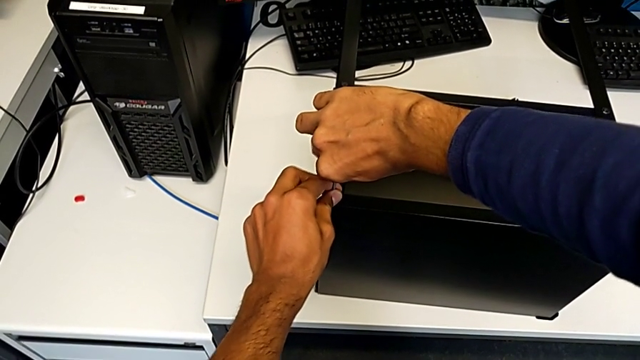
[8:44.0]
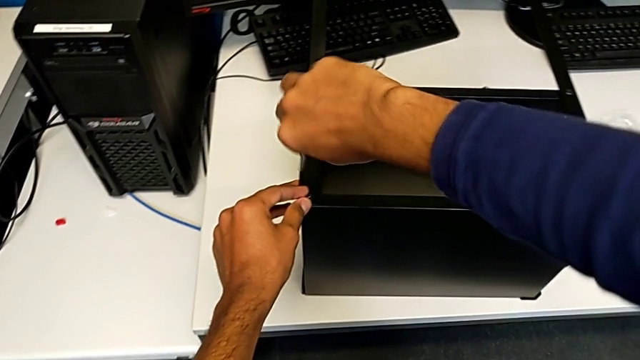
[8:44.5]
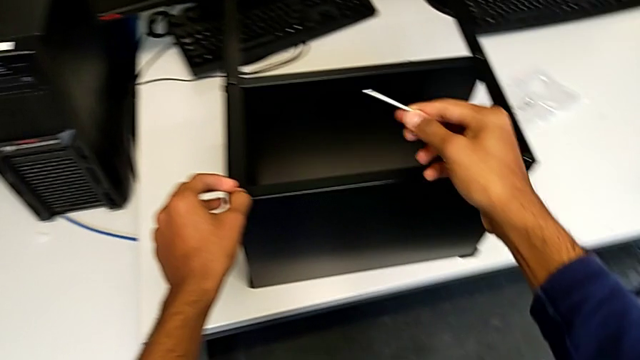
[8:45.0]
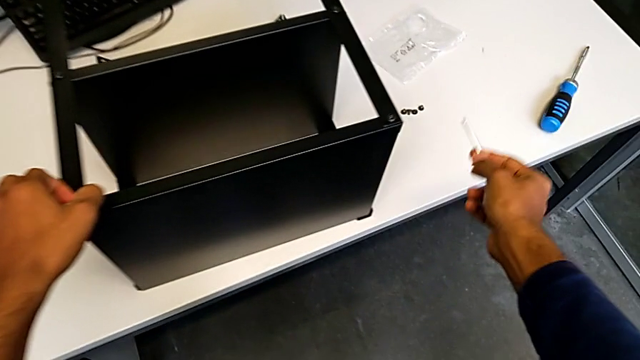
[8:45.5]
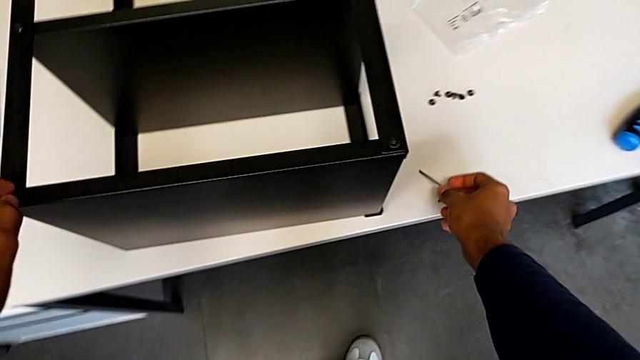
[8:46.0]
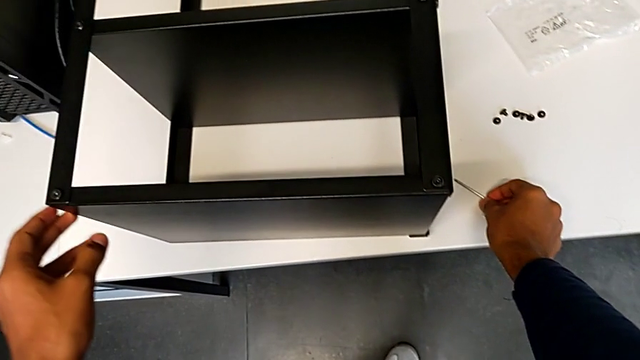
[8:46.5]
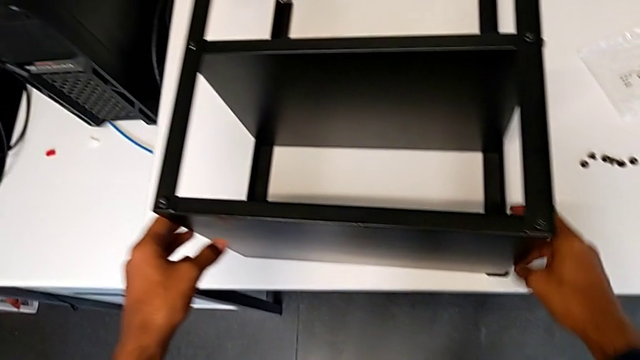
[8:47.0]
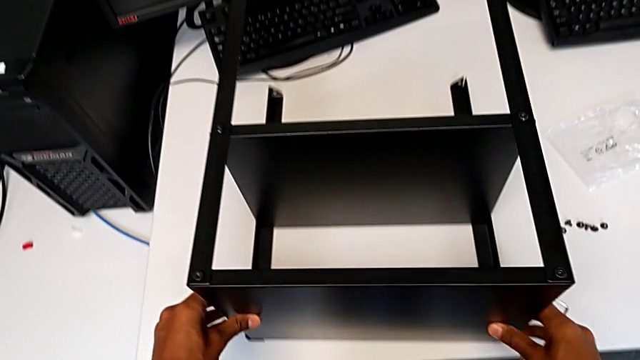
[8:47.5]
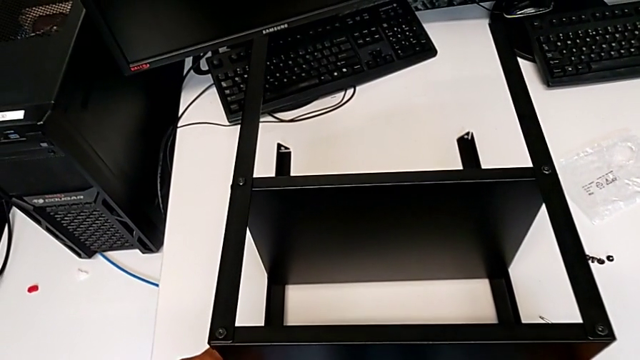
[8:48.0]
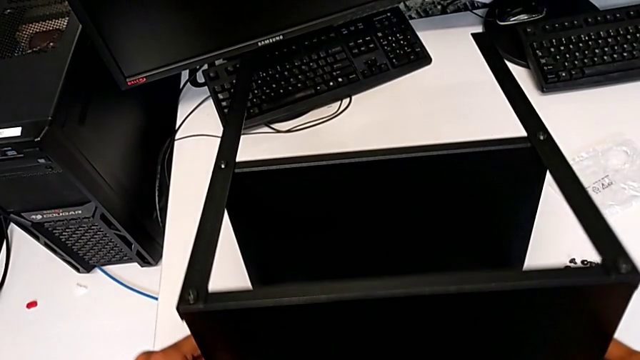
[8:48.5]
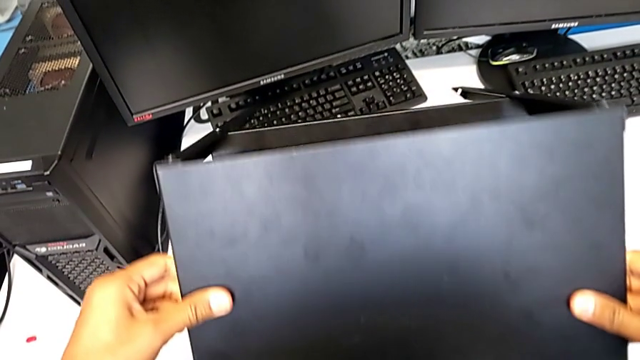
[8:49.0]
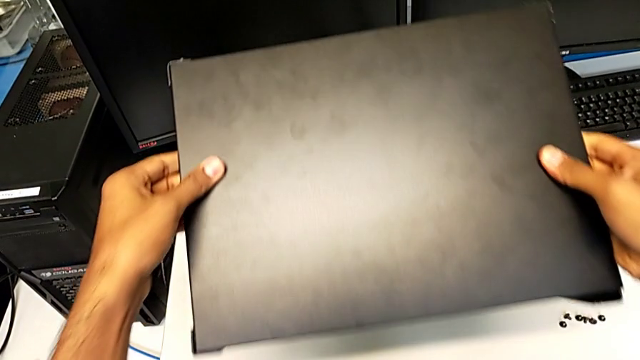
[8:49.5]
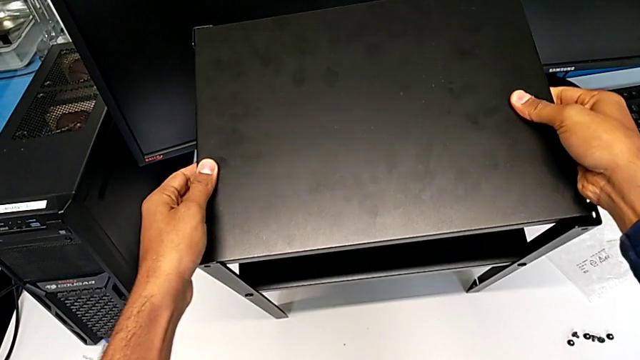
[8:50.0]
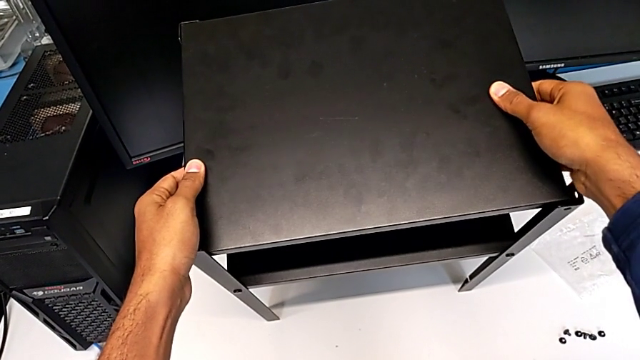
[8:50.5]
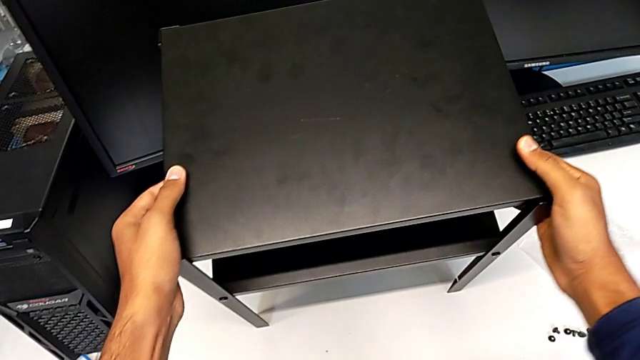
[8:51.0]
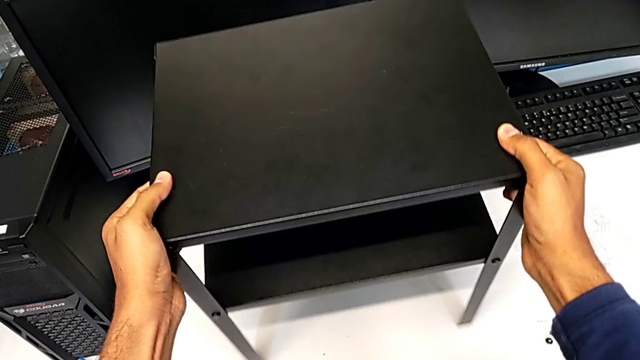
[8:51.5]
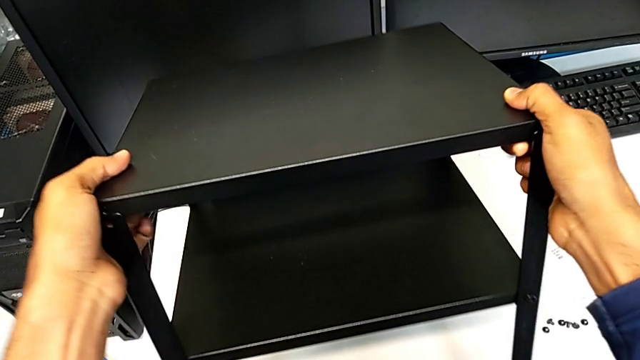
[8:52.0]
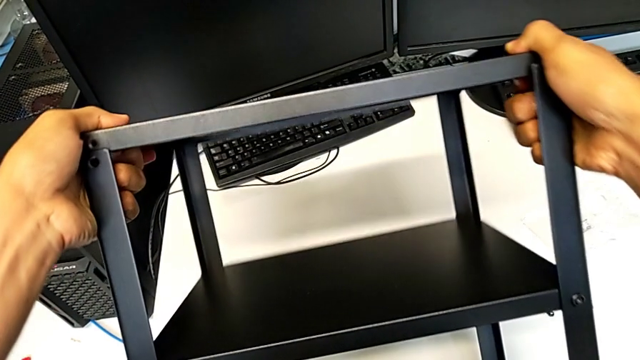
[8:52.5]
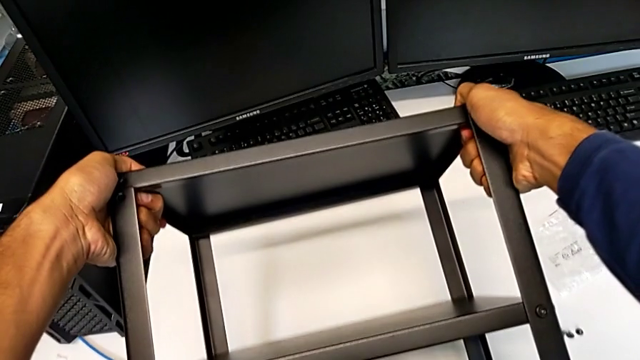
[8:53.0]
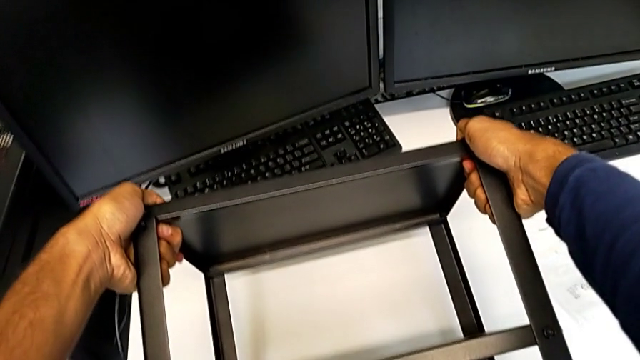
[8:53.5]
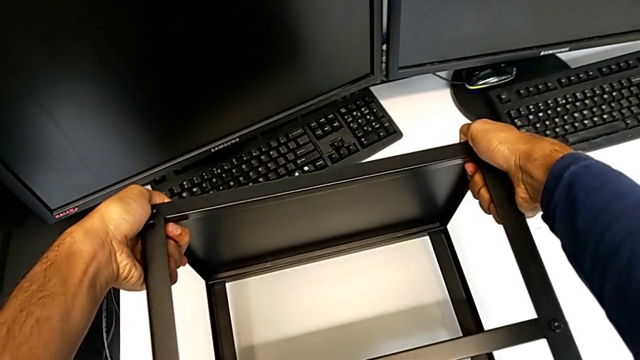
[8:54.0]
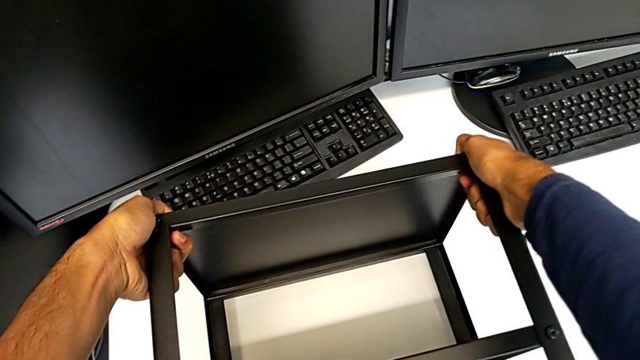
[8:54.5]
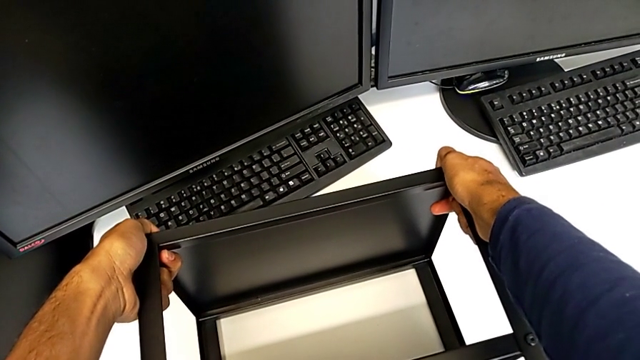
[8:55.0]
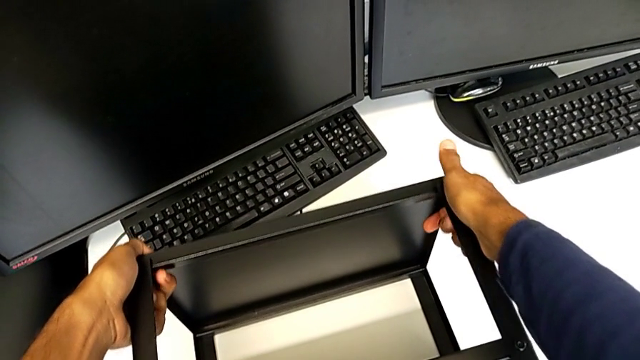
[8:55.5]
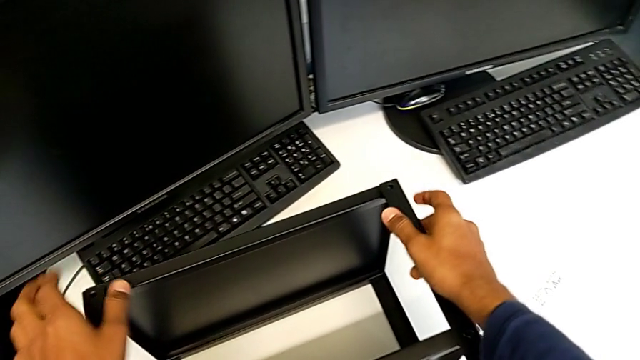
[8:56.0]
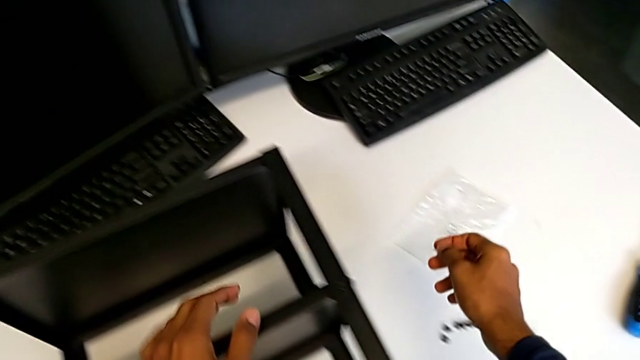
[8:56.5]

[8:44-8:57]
The camera wearer is screwing the table to the legs. They screw the tenth hex socket head and flip the tray.

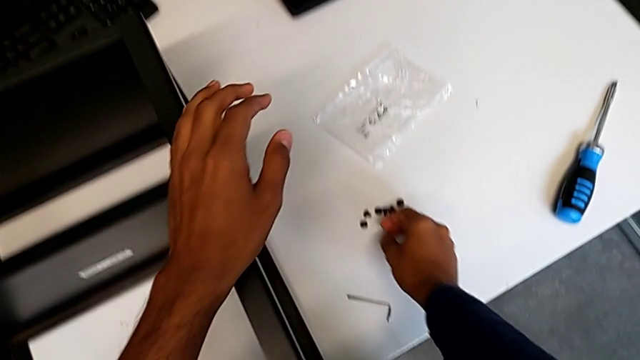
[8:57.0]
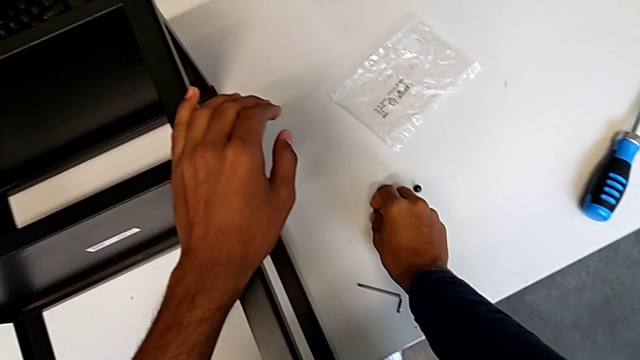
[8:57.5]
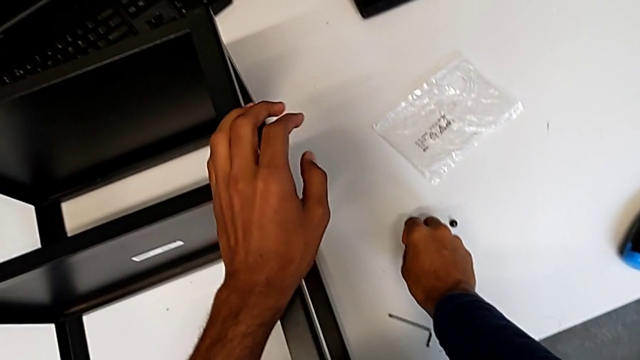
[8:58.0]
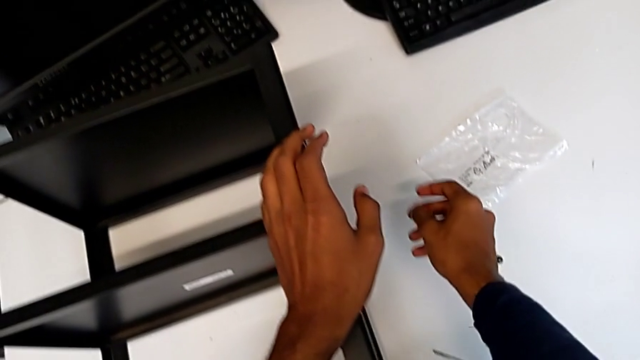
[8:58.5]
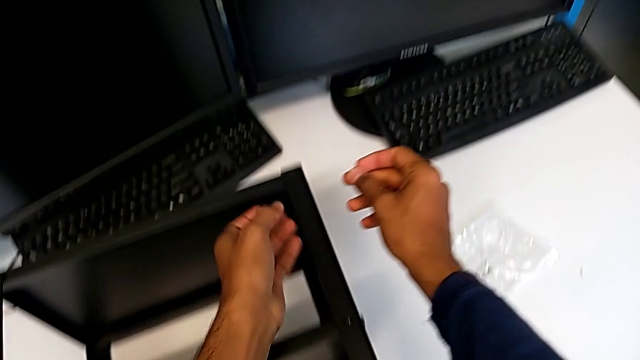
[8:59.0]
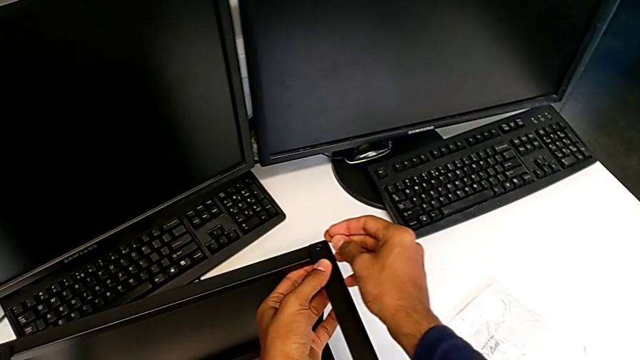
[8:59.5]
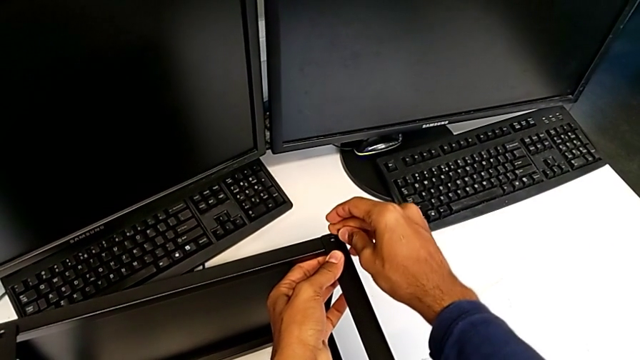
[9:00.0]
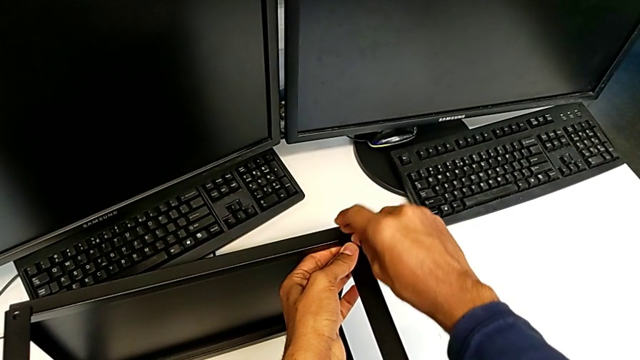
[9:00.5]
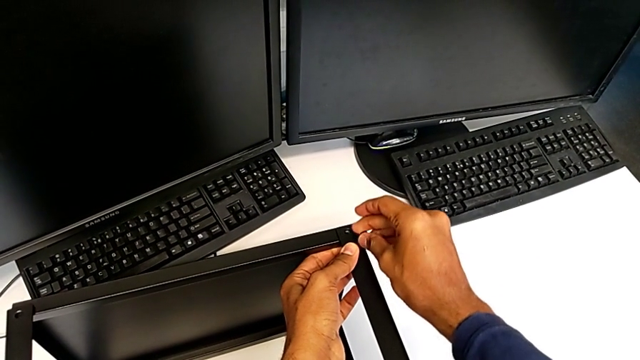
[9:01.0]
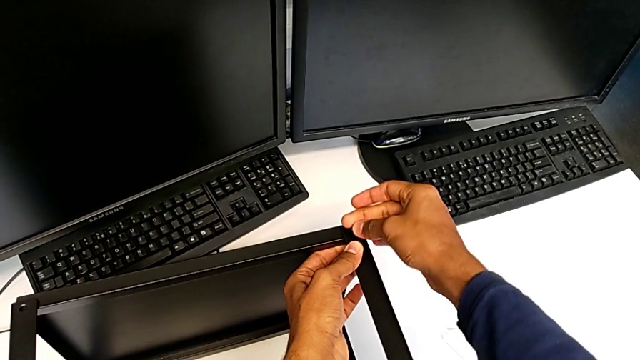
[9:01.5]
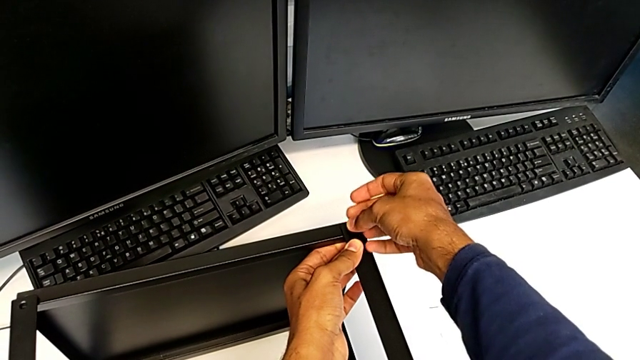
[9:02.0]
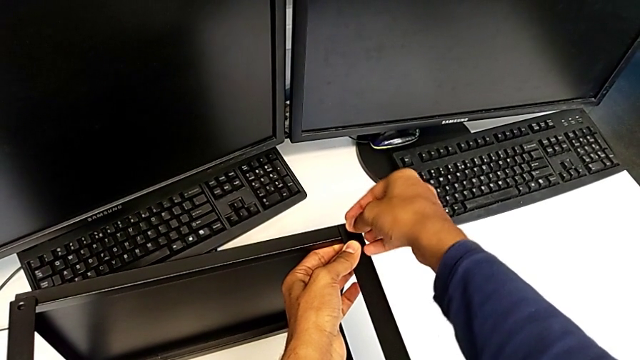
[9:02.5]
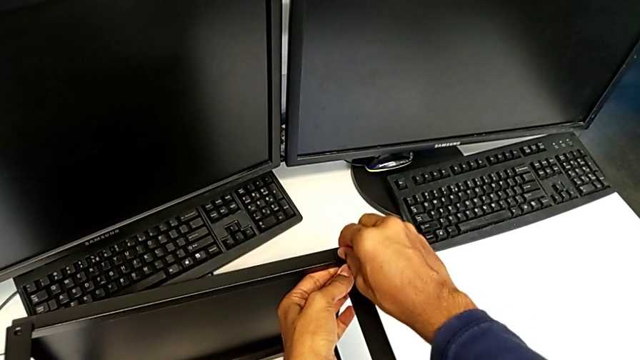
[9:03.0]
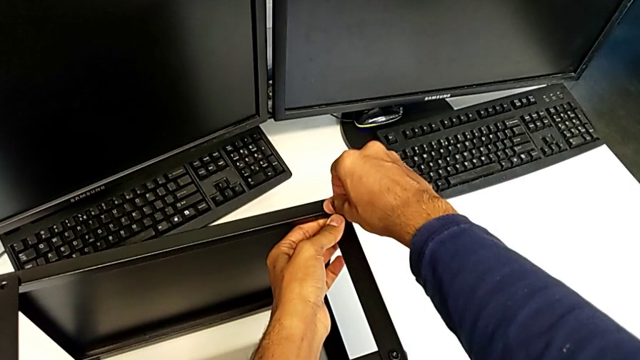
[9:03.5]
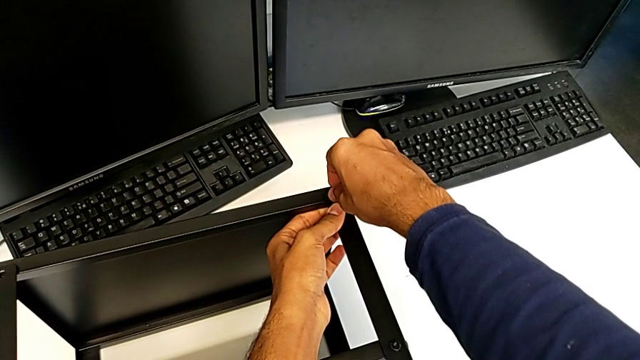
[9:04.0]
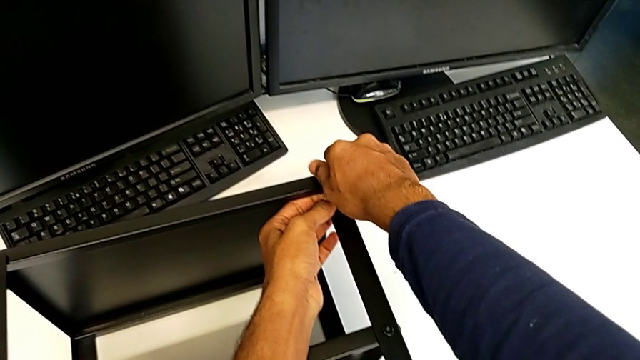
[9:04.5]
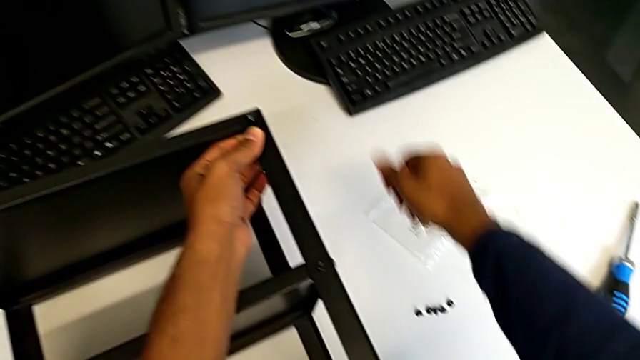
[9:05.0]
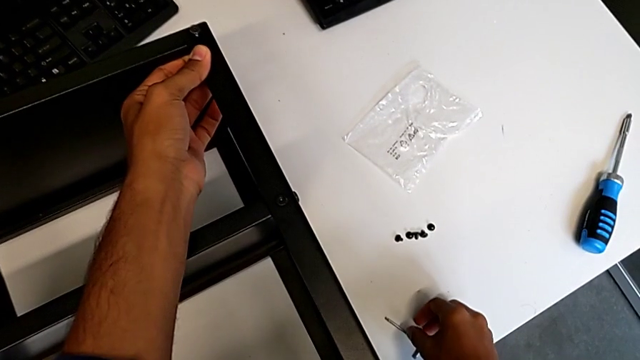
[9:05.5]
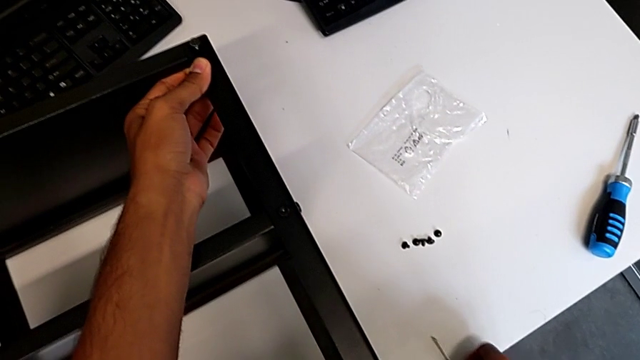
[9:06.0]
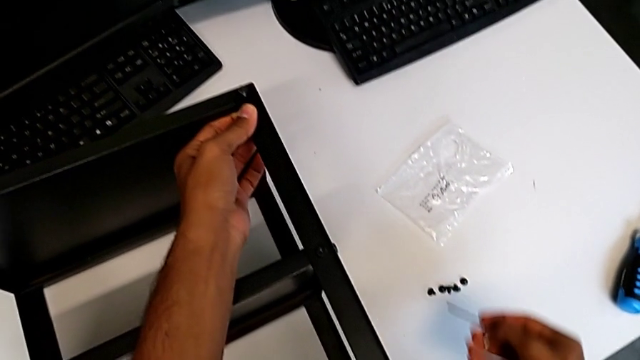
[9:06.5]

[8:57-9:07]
The camera wearer is screwing the table to the legs. They insert the eleventh hex socket head.
